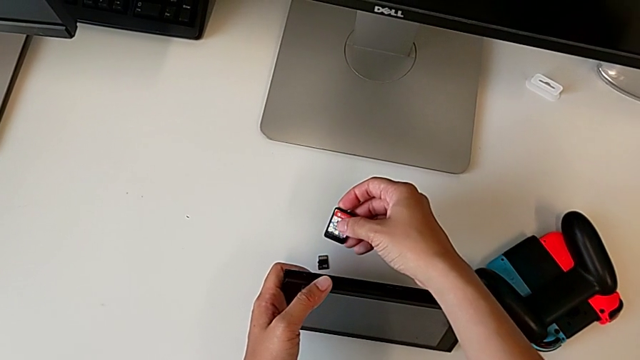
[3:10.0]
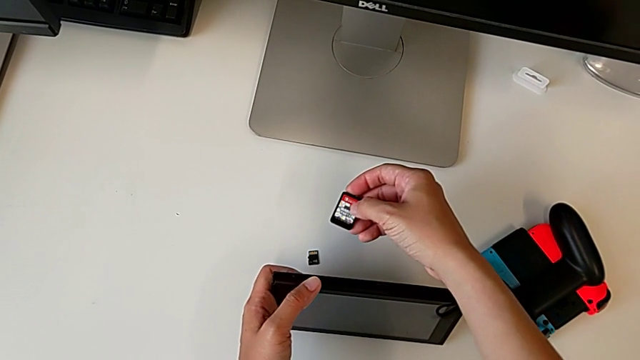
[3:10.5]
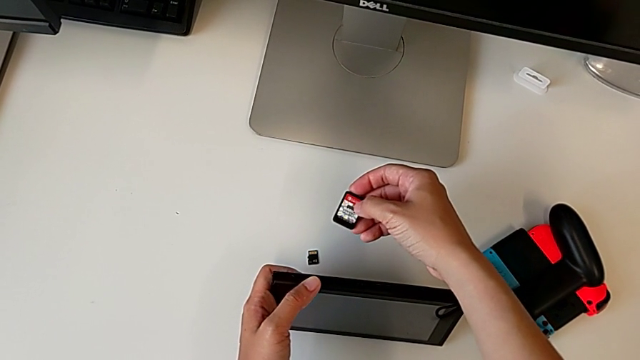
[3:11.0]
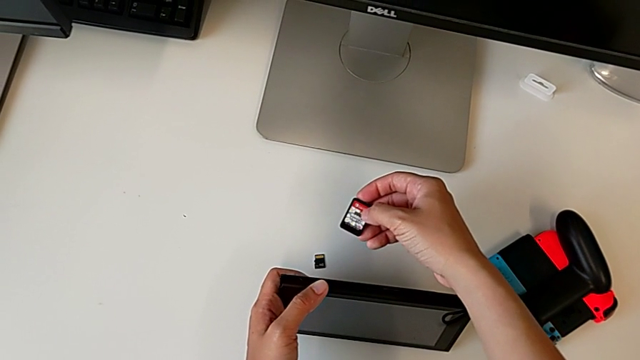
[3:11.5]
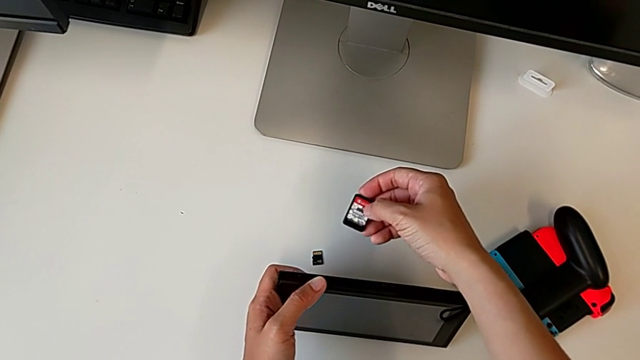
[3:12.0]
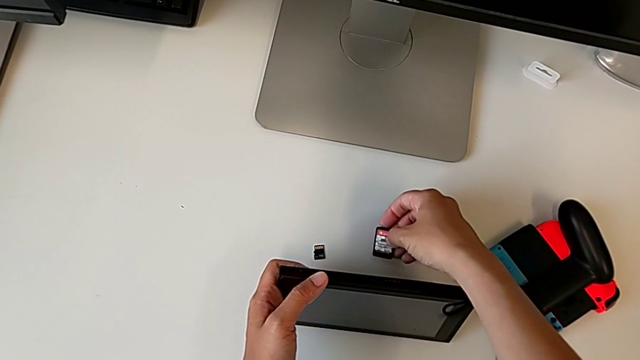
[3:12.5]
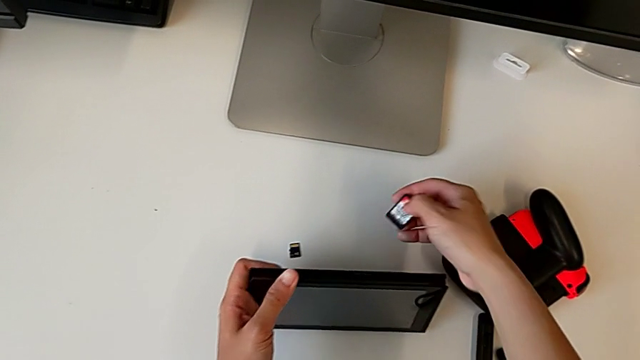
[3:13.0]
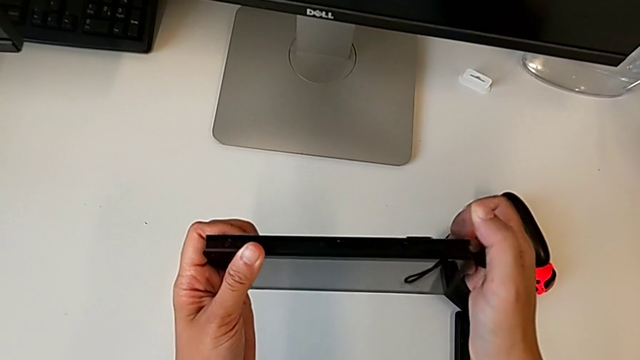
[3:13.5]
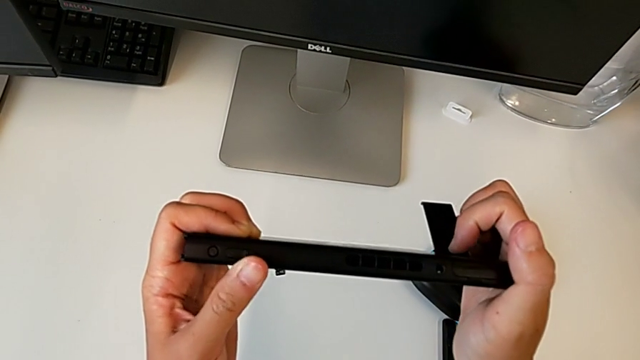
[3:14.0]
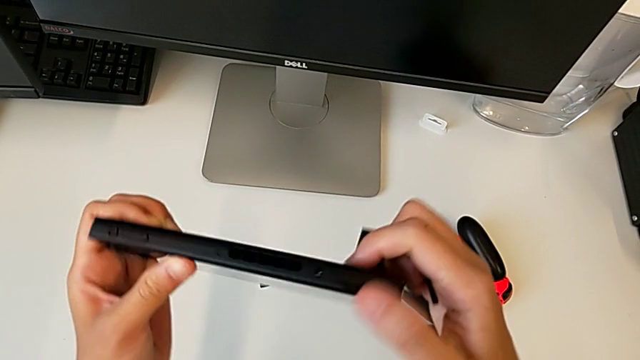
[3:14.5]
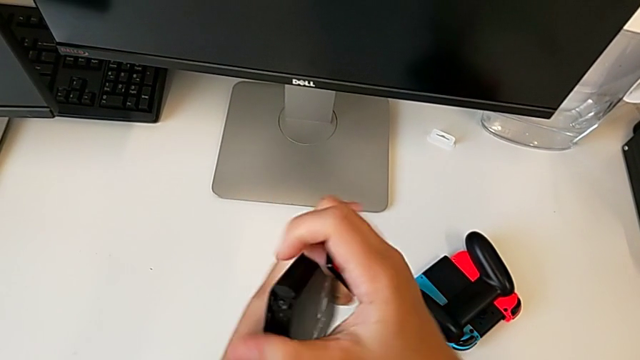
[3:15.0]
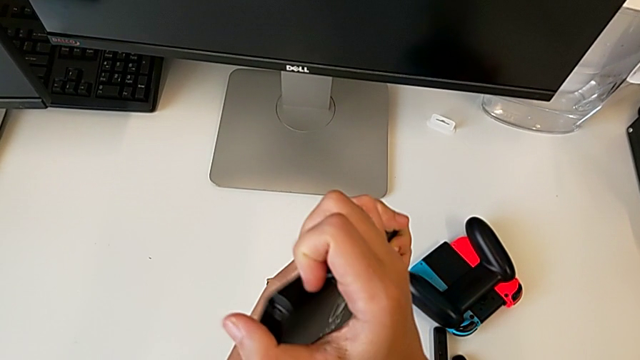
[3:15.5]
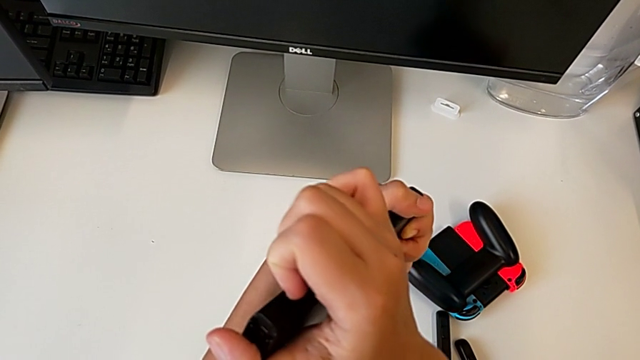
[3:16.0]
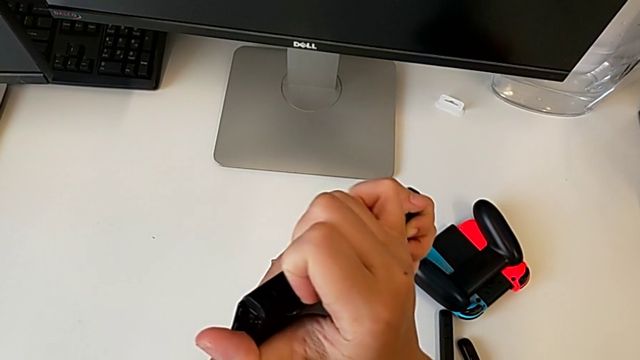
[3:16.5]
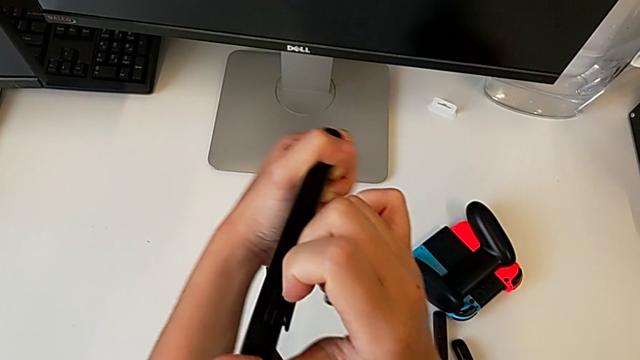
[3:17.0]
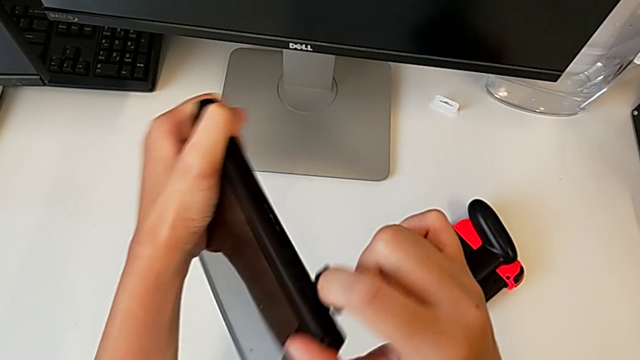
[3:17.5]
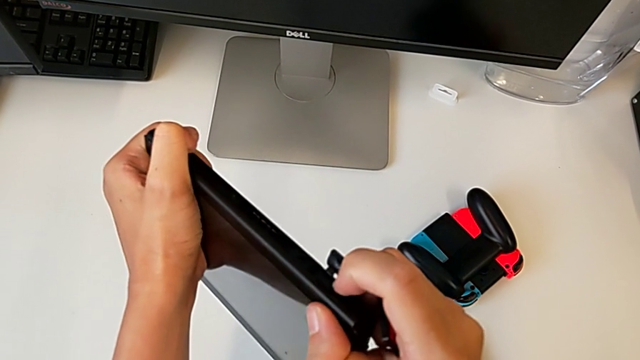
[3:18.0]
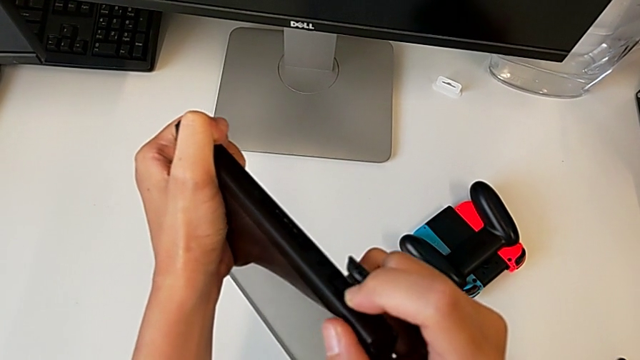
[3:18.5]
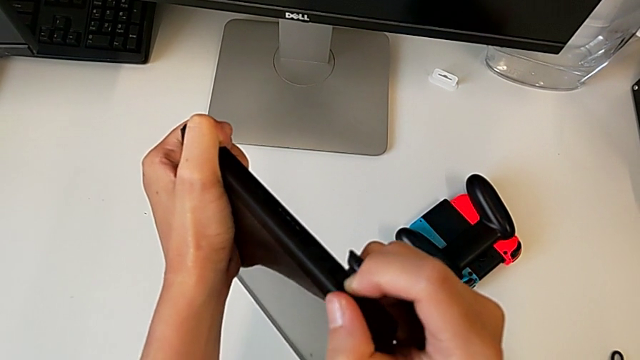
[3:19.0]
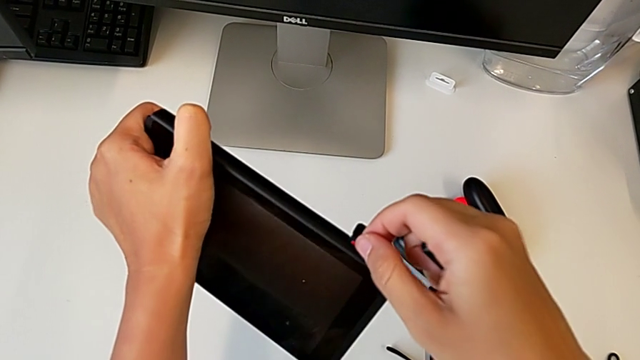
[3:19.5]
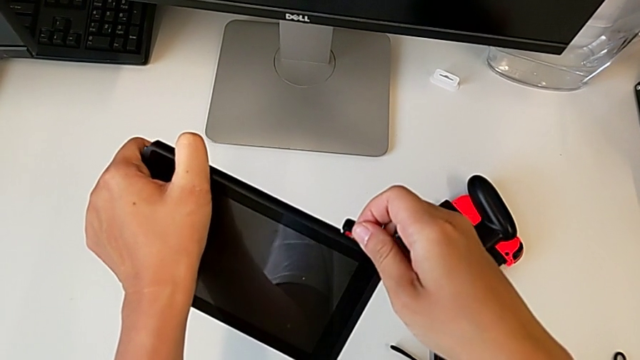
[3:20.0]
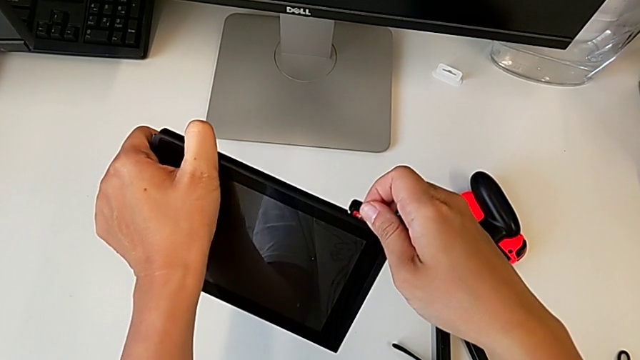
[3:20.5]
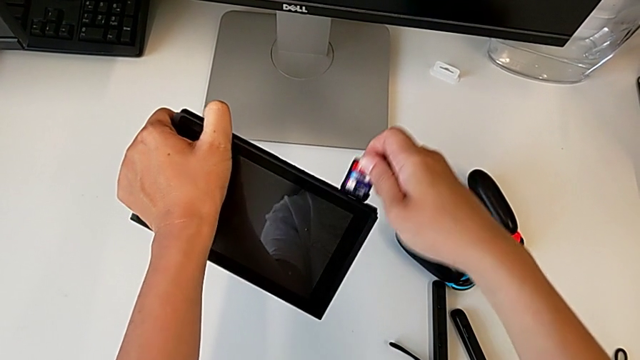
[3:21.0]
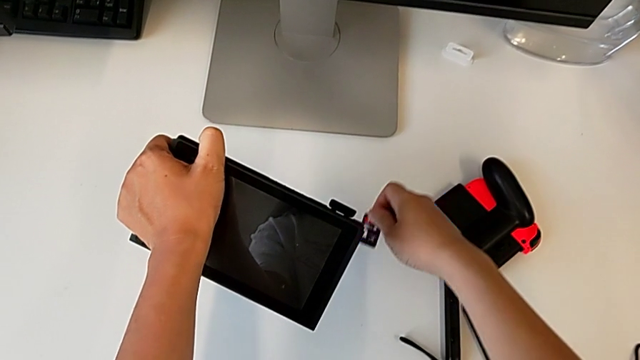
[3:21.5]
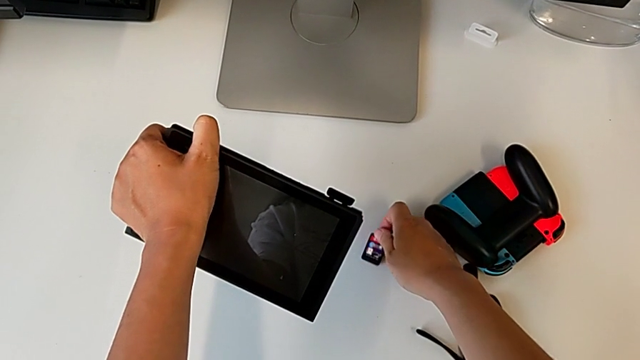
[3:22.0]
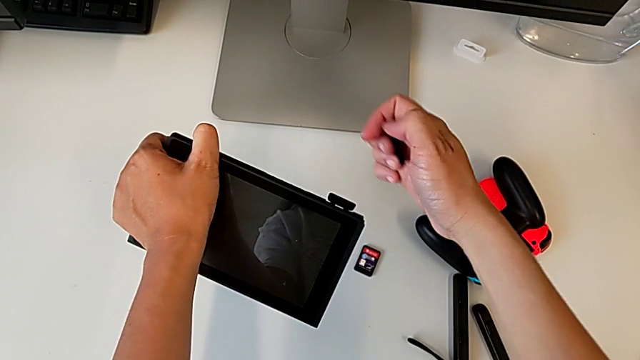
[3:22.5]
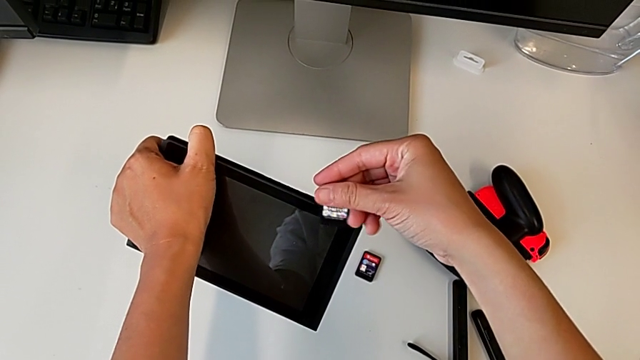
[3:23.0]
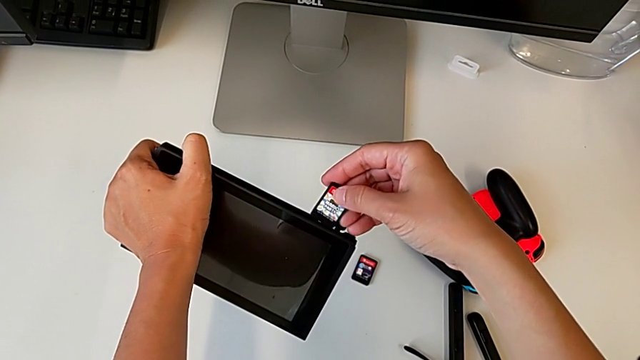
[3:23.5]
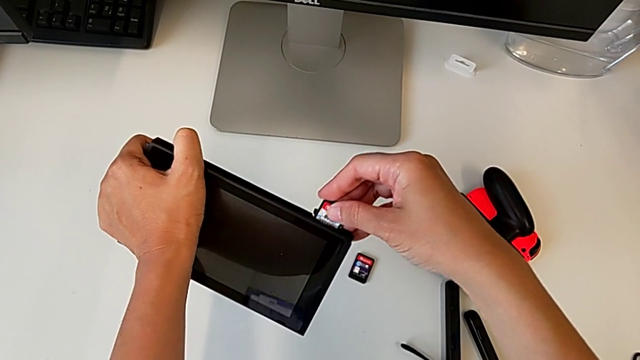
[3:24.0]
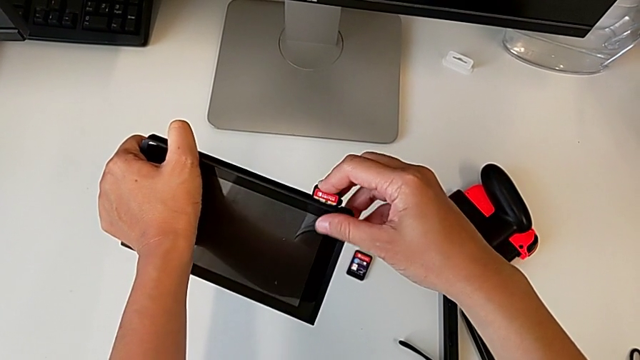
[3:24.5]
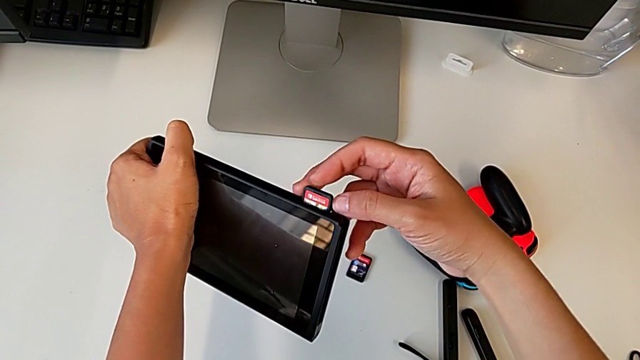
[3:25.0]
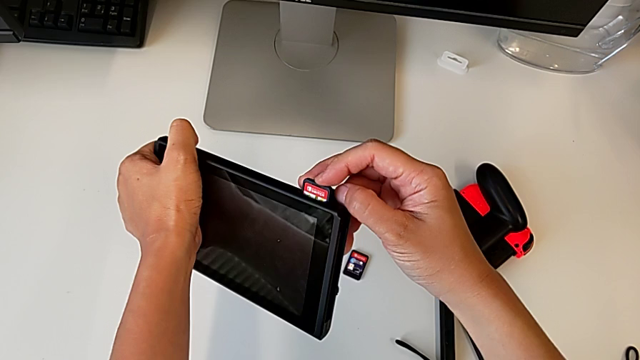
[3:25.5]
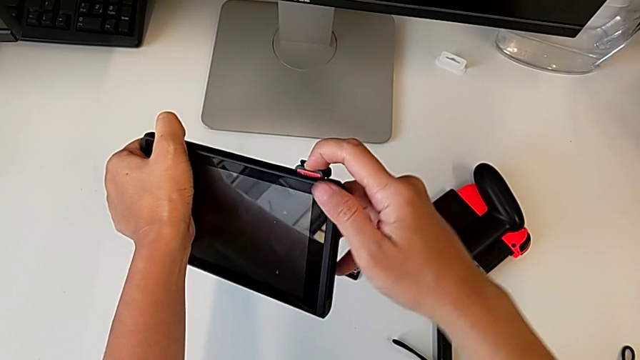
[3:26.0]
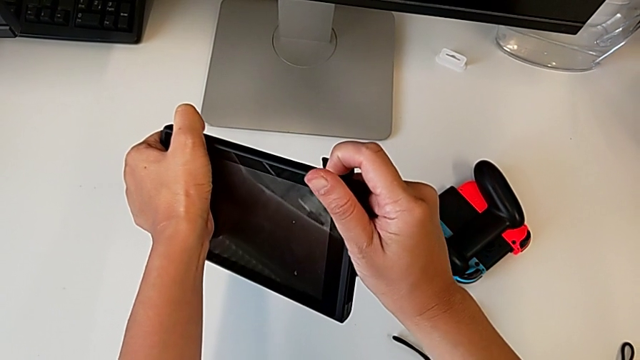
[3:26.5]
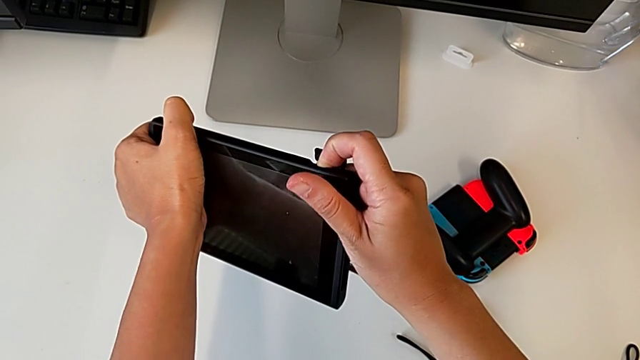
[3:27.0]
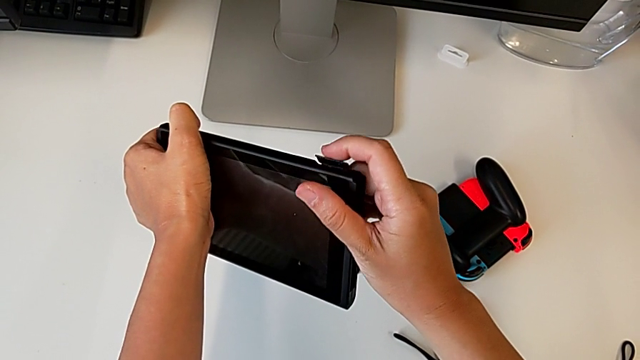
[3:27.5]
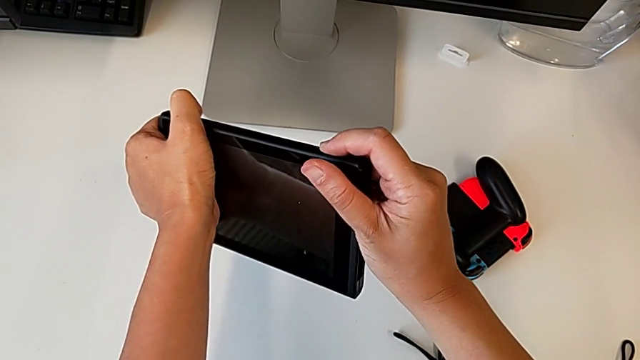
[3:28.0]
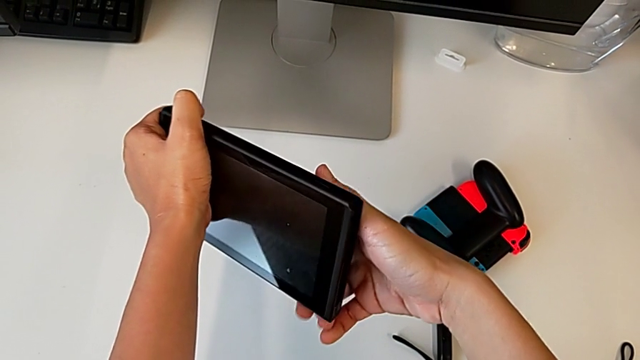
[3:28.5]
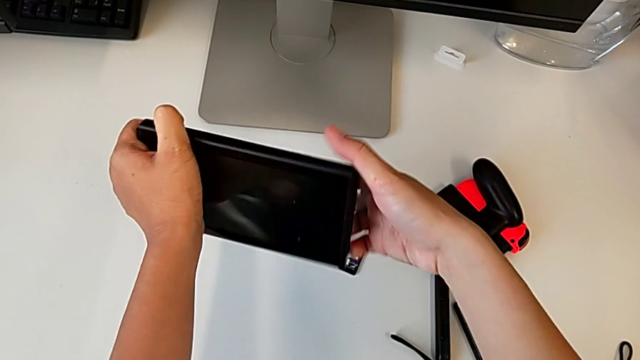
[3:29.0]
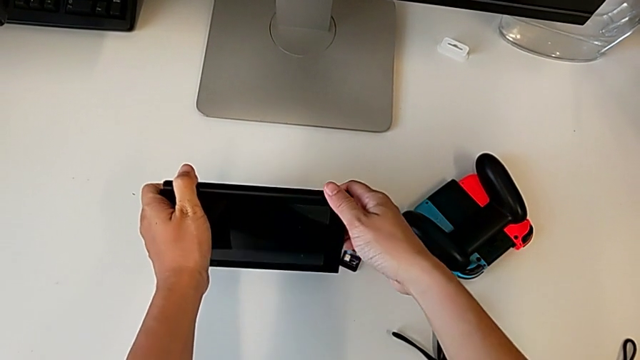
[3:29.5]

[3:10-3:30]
The camera wearer is exchanging the game card in the Nintendo Switch. They grab the game card, flip the Nintendo Switch, open the game card, withdraw it, place the old game card, insert the replacement game card and close the game card.

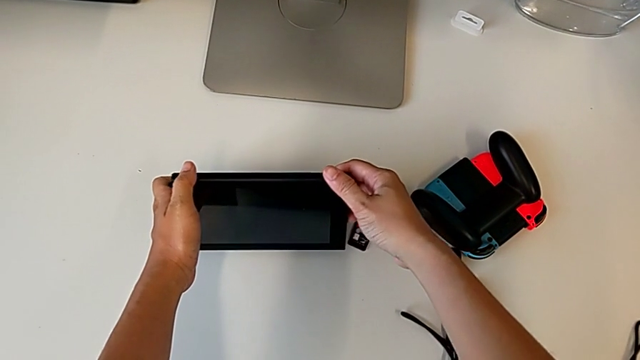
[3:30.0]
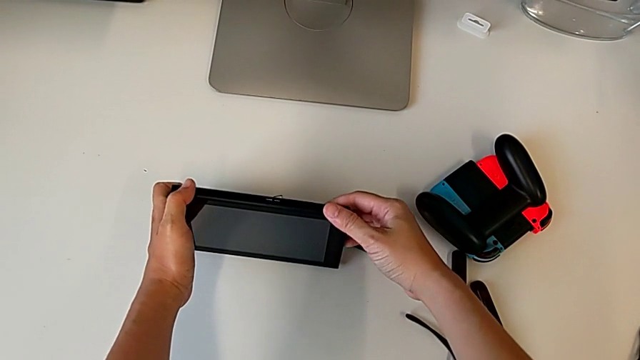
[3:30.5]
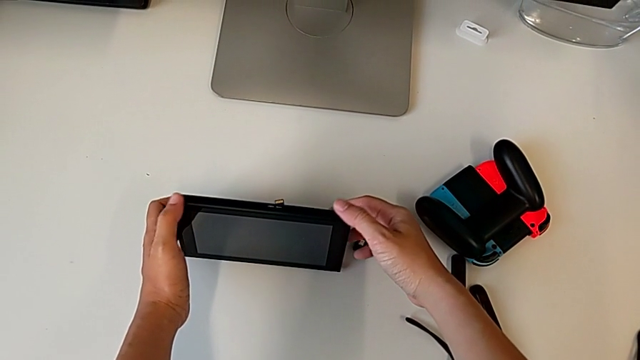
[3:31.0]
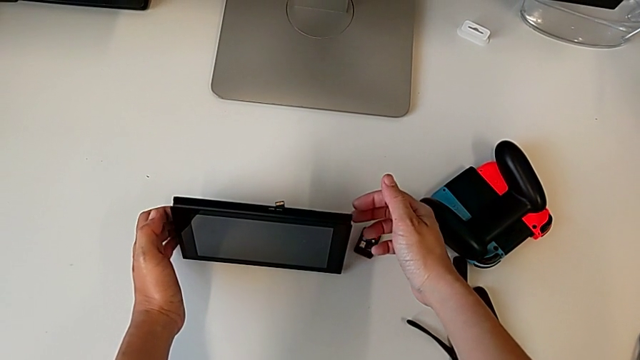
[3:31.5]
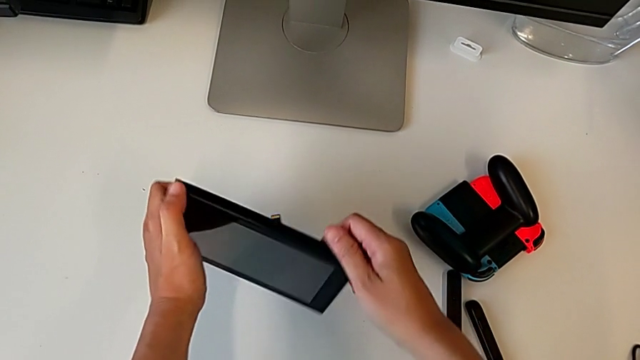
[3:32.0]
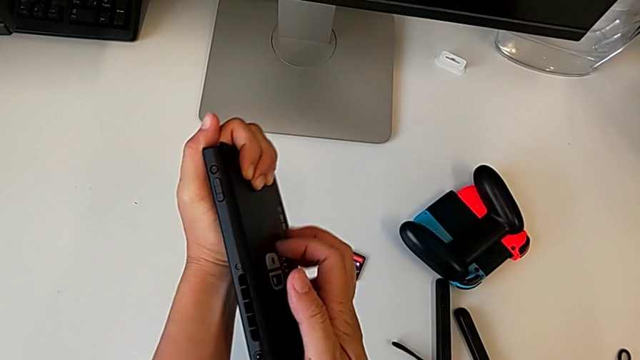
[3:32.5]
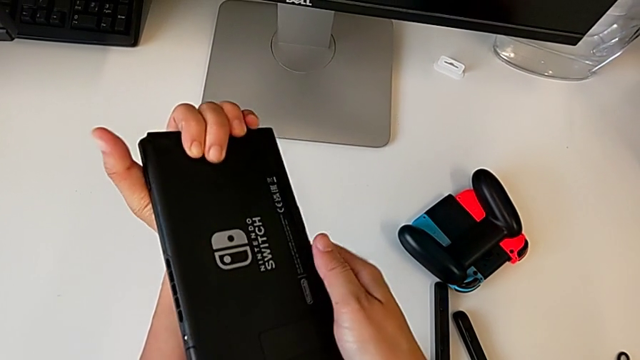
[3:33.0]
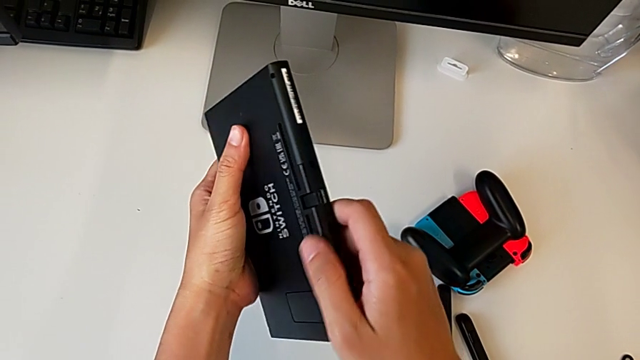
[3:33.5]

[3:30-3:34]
The camera wearer is exchanging the micro SD card in the Nintendo Switch Console. They place the Nintendo Switch and grab it.
